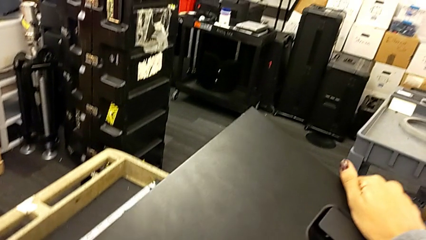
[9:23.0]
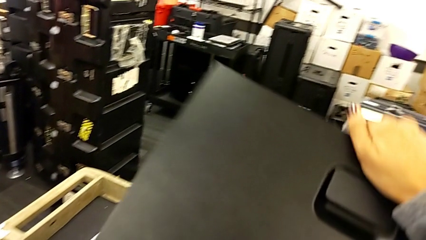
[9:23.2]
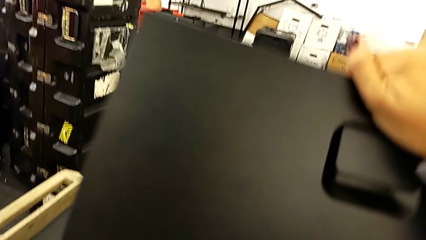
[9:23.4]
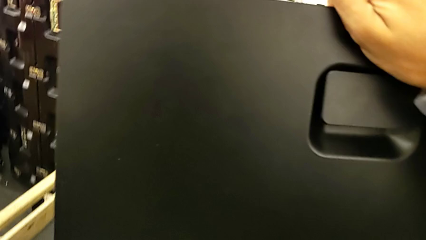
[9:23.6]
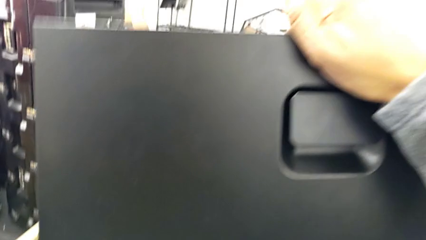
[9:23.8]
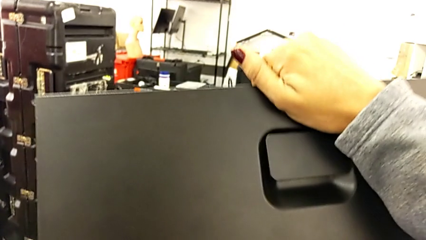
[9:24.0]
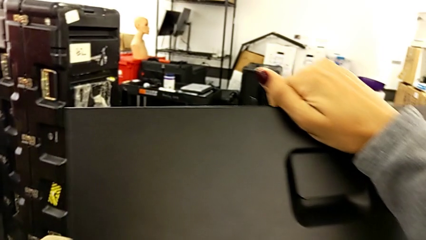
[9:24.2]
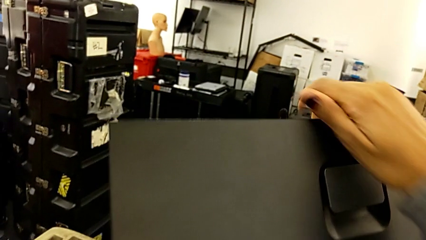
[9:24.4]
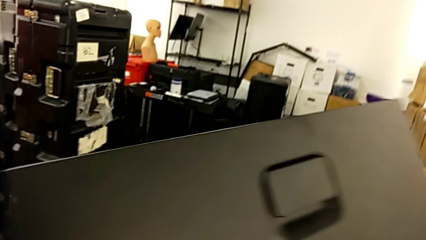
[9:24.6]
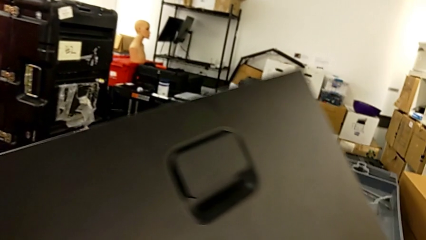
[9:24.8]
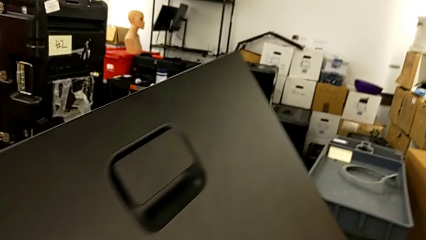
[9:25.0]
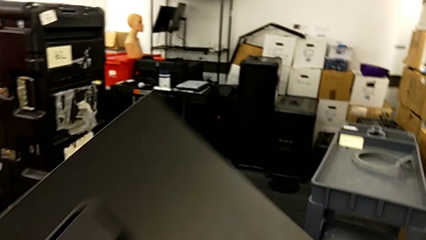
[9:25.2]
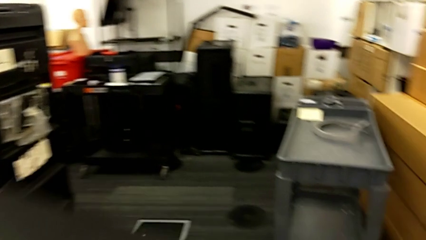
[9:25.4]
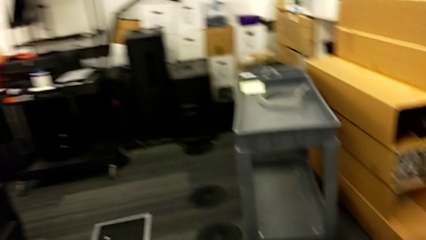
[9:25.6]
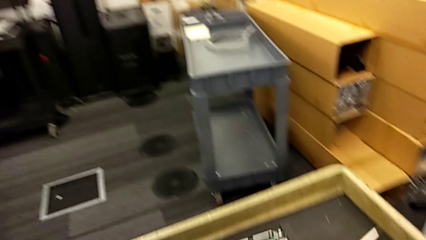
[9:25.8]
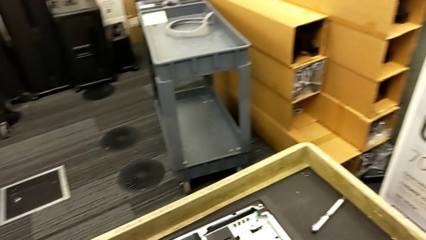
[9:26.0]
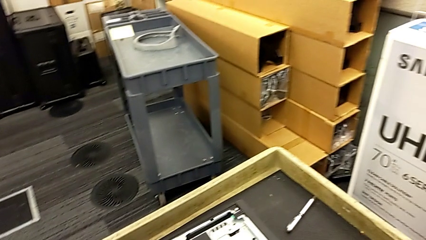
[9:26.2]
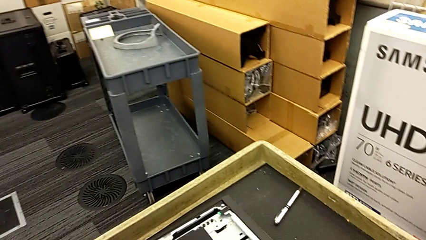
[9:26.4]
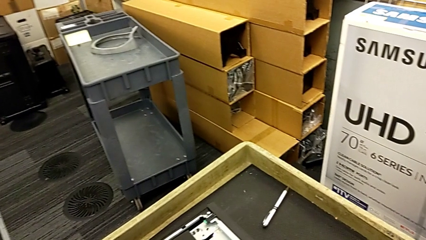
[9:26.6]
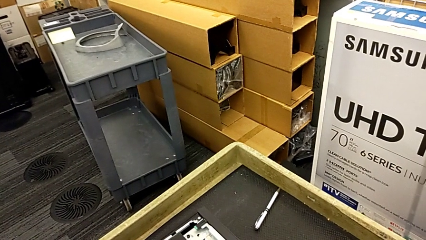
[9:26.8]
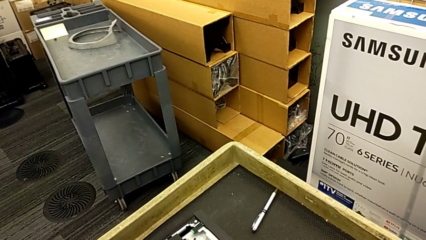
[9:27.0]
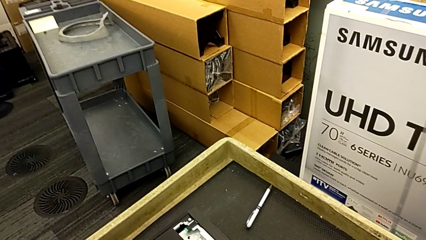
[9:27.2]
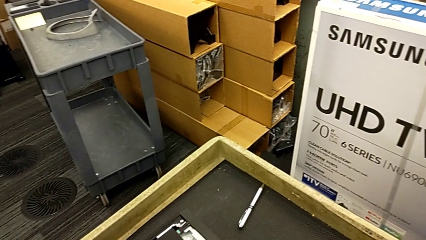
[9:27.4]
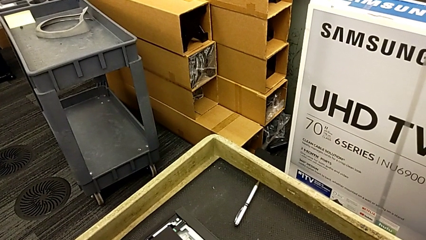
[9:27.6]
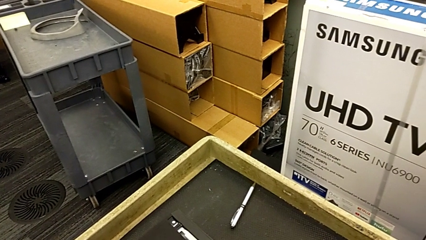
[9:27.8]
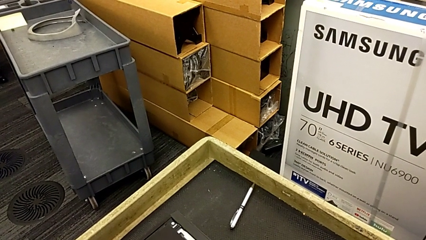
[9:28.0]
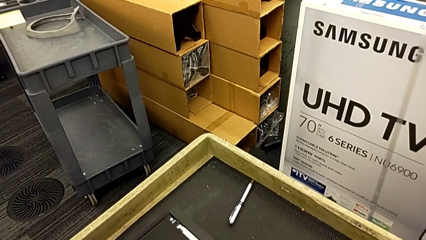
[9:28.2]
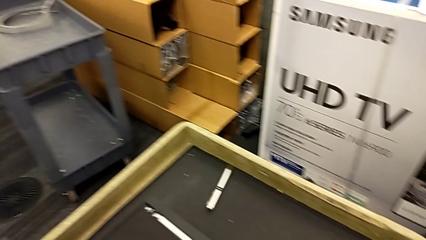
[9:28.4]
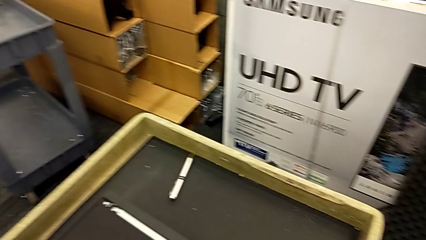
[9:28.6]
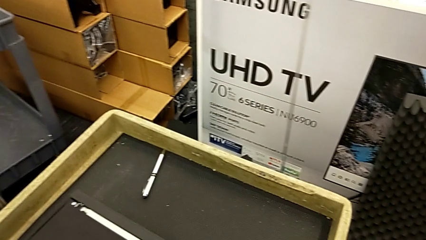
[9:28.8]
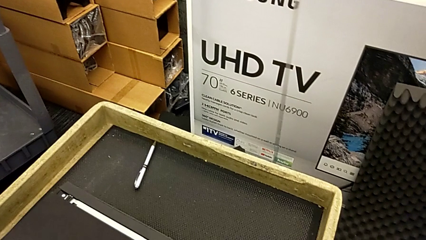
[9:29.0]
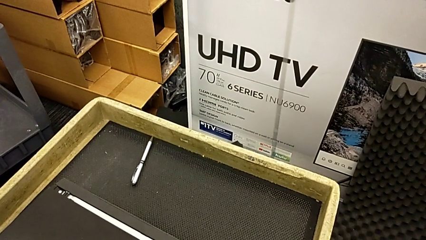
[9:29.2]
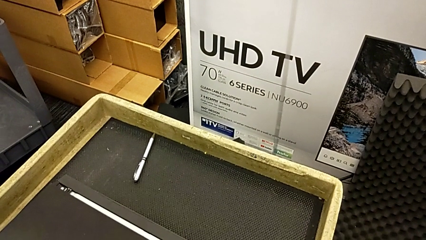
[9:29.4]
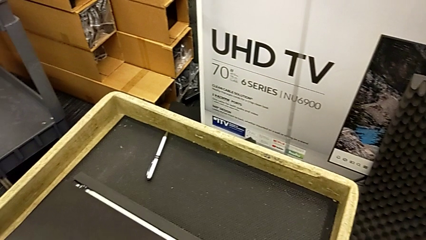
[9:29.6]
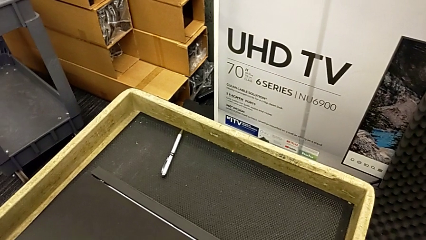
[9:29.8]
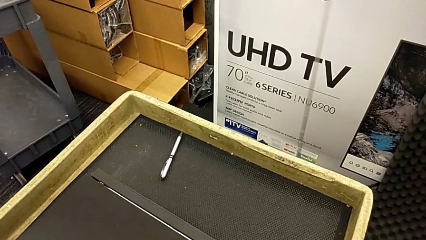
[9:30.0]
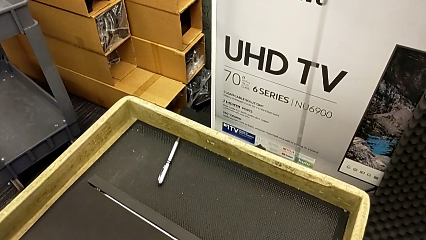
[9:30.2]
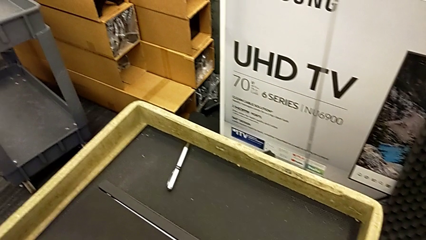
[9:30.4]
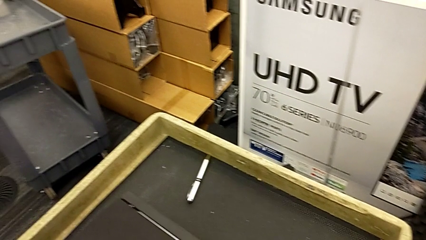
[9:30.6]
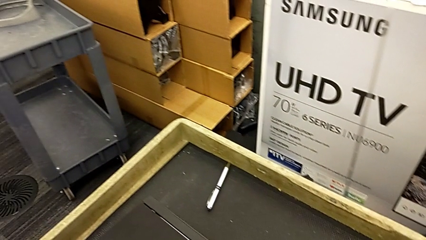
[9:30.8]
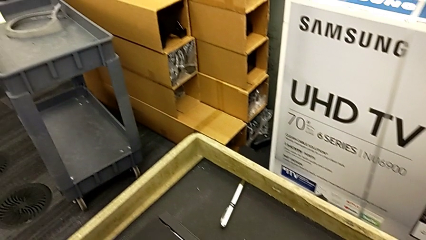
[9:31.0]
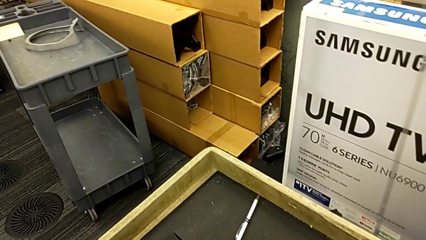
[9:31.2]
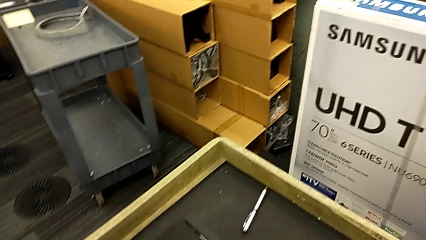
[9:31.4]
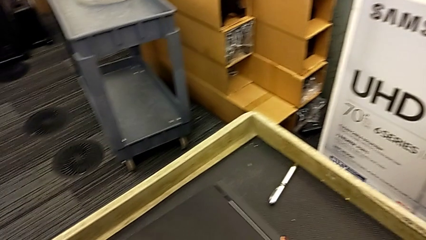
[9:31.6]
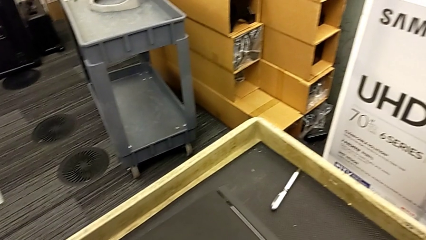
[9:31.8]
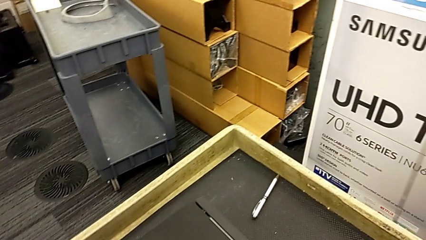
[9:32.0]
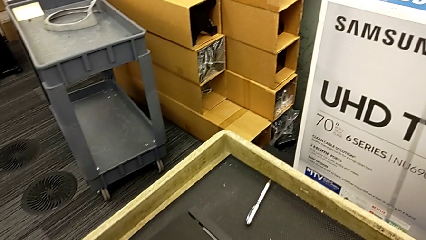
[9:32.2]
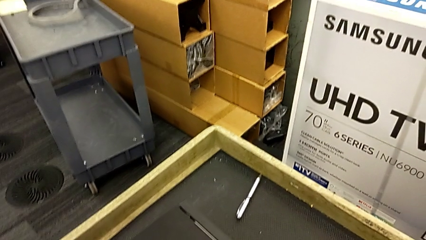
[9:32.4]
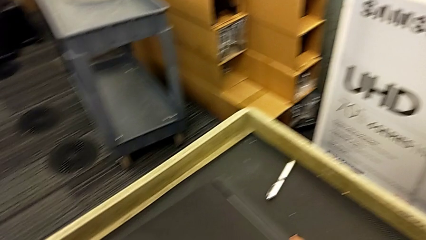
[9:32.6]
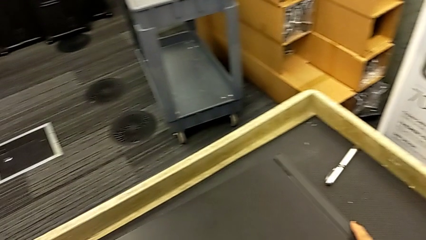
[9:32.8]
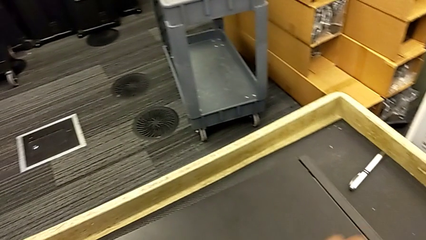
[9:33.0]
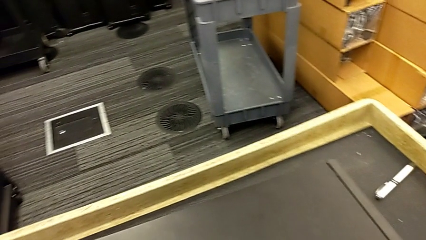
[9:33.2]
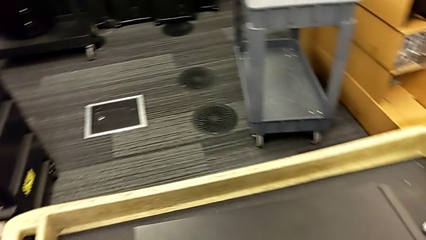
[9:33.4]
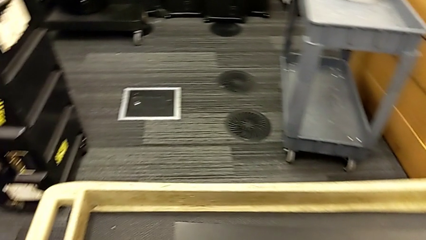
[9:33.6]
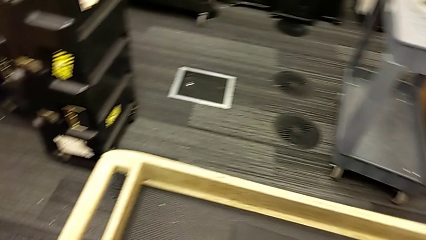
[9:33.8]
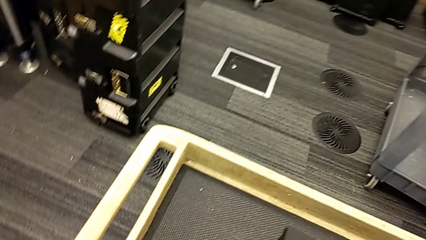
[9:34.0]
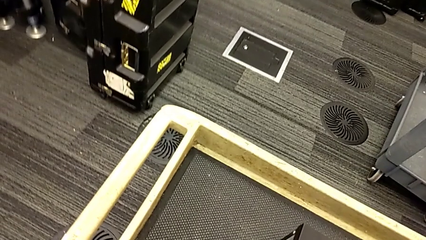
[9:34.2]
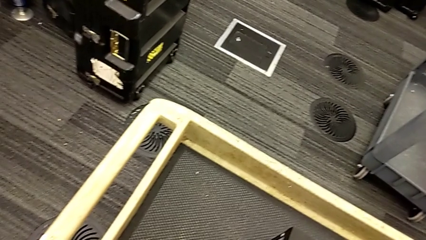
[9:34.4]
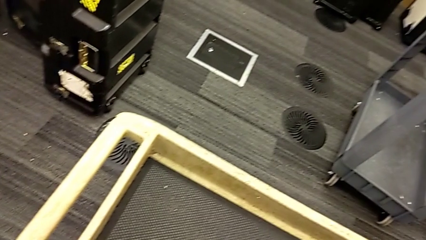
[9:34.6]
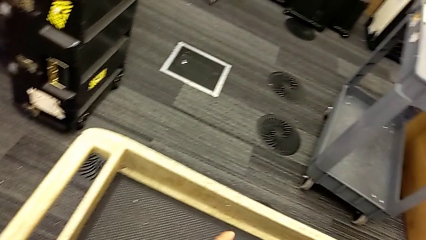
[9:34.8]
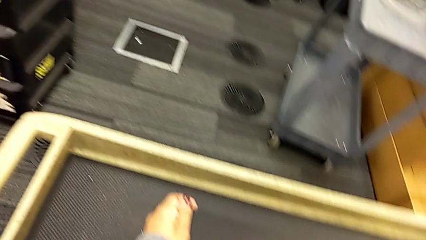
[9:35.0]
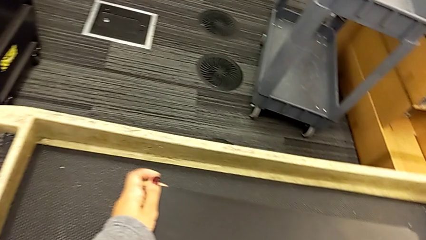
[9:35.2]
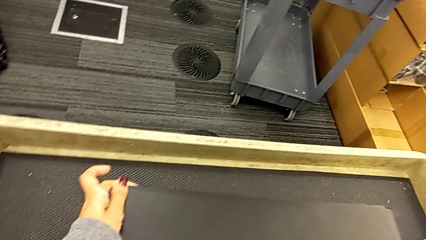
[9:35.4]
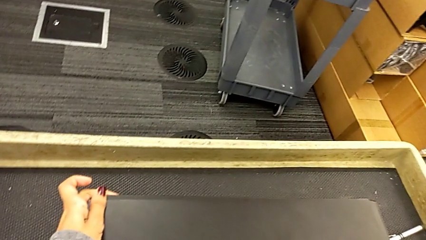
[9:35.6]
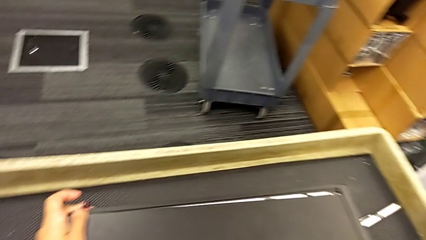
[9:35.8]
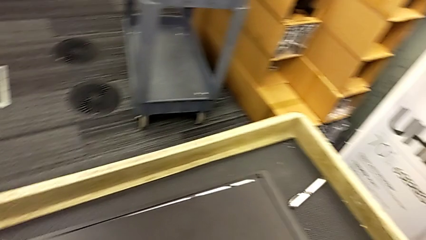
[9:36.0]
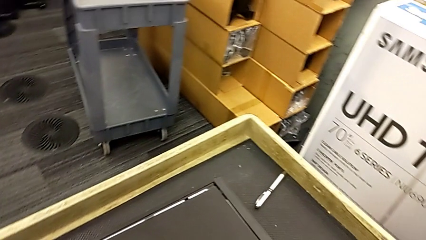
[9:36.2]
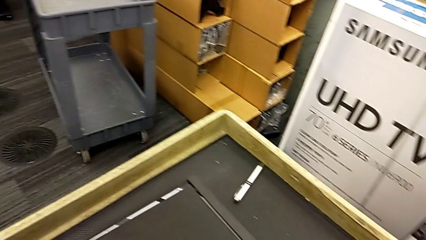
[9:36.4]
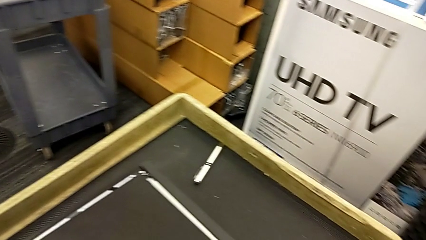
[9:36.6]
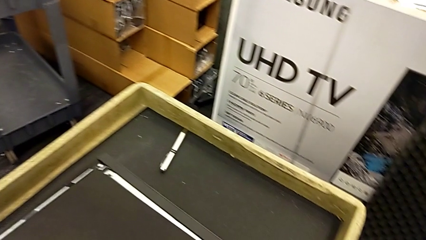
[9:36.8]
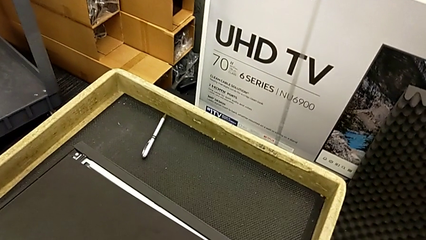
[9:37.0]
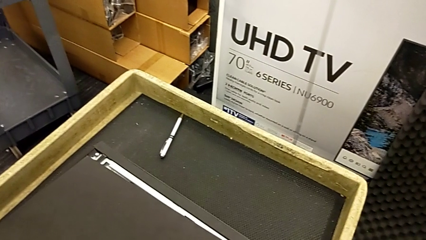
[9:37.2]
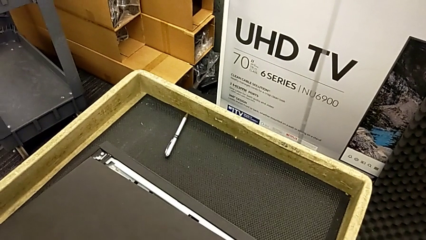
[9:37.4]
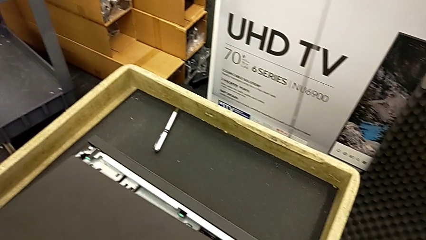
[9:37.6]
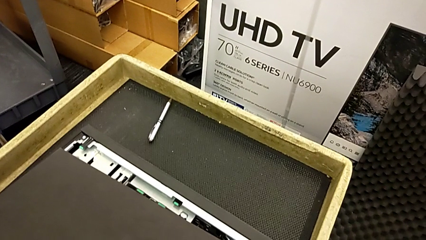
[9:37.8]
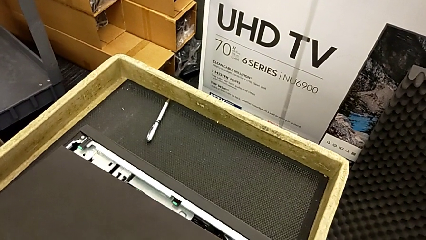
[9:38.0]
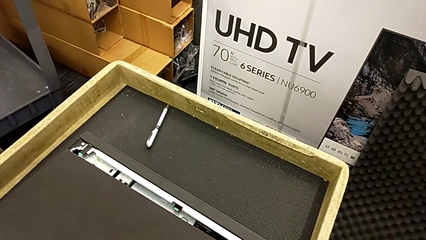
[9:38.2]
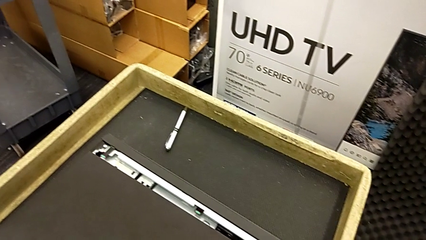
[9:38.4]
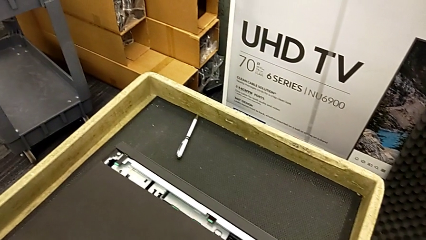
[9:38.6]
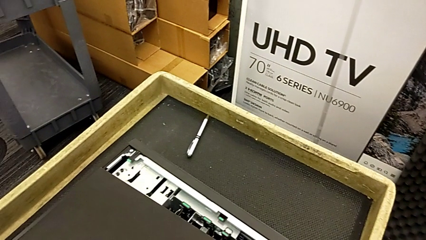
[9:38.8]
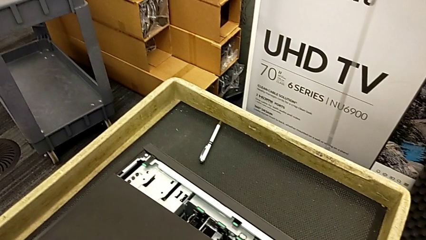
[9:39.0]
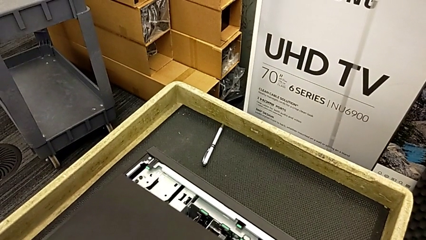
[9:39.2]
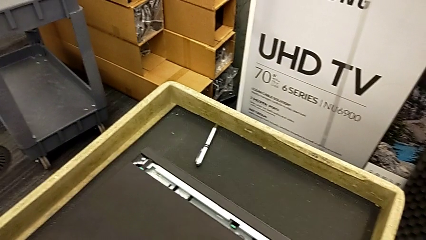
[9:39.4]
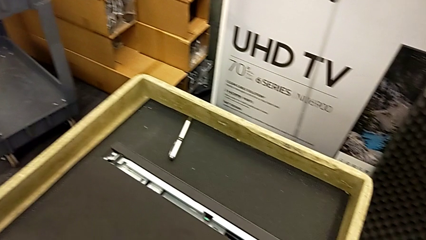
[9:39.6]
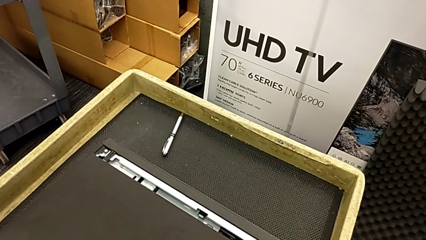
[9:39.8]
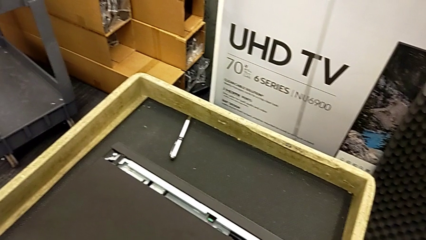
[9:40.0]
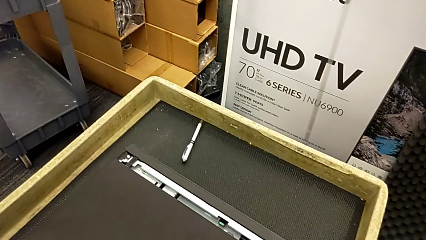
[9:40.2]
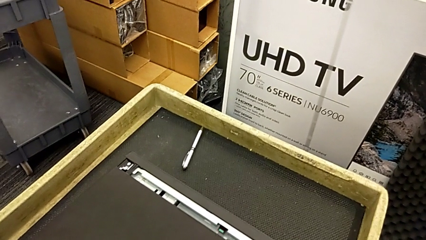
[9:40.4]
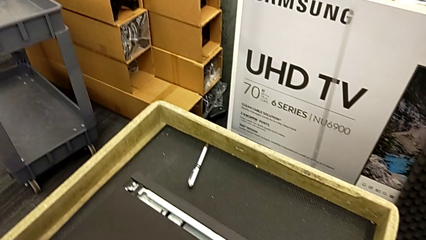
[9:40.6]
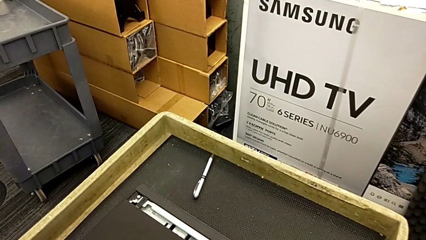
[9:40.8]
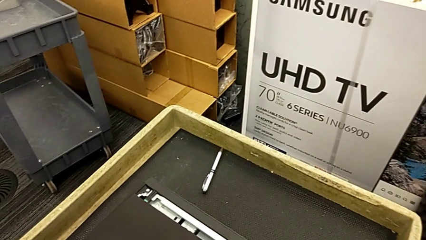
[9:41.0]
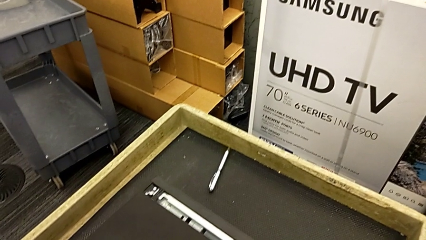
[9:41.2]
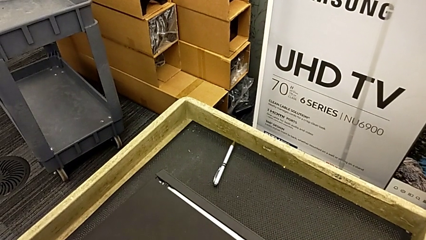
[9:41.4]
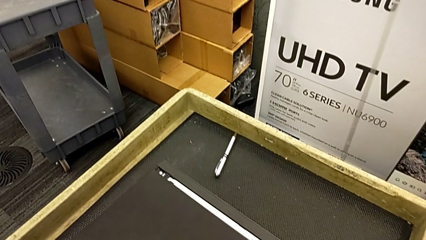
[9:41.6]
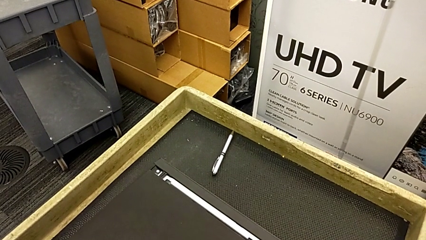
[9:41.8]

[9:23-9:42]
The camera wearer is assembling the cover.
